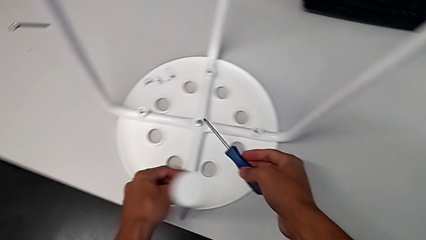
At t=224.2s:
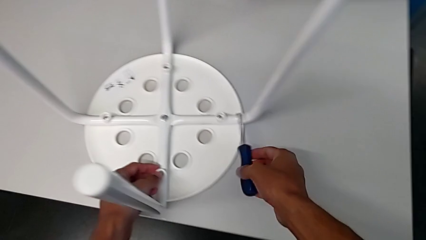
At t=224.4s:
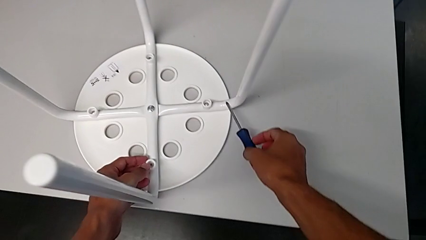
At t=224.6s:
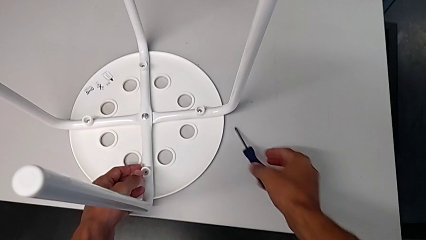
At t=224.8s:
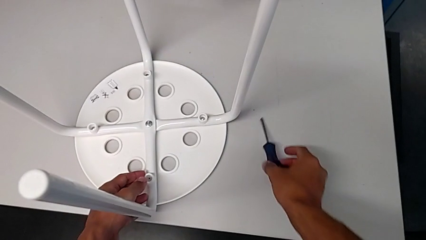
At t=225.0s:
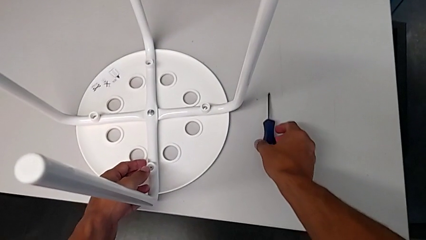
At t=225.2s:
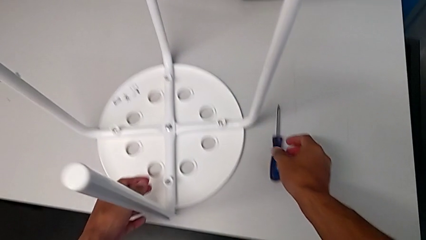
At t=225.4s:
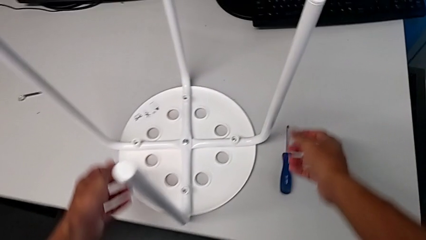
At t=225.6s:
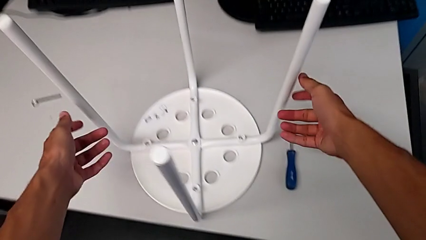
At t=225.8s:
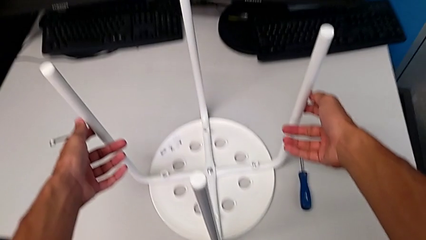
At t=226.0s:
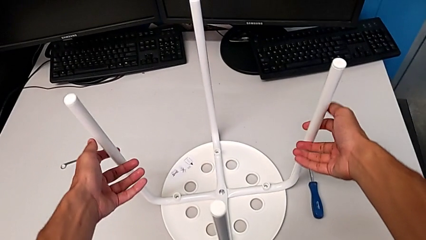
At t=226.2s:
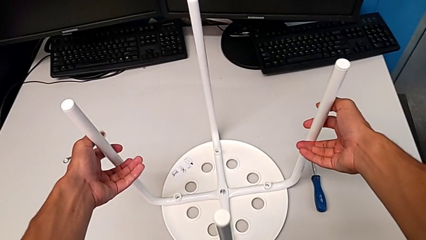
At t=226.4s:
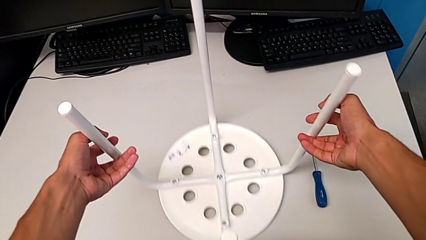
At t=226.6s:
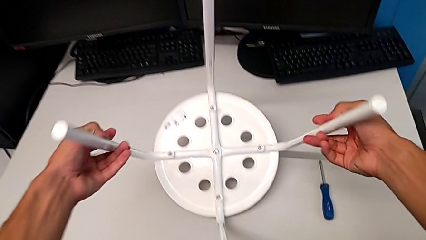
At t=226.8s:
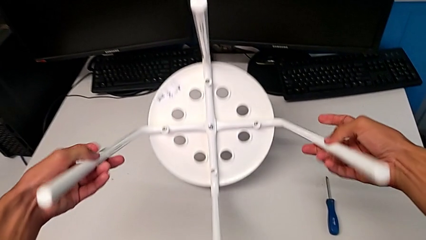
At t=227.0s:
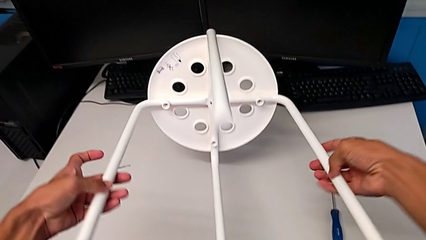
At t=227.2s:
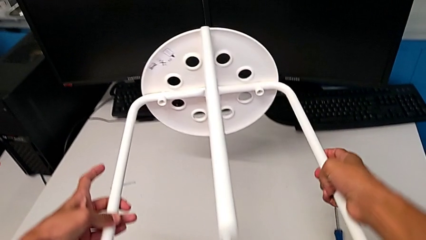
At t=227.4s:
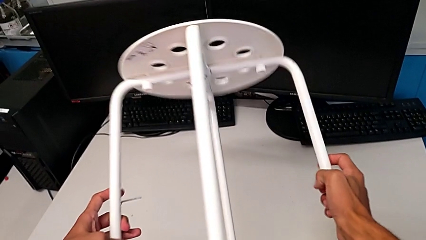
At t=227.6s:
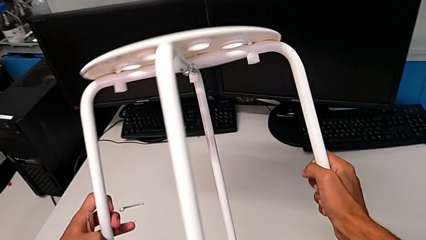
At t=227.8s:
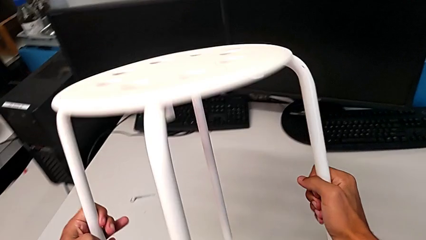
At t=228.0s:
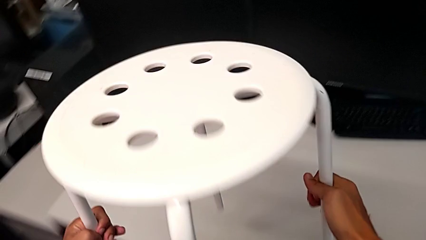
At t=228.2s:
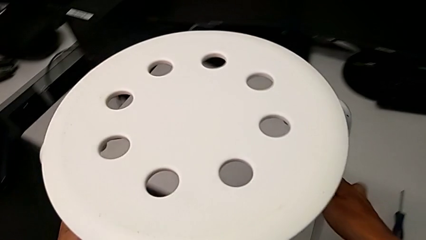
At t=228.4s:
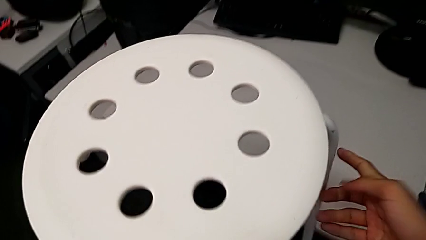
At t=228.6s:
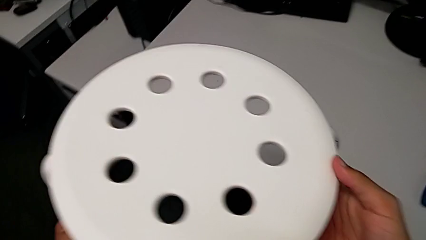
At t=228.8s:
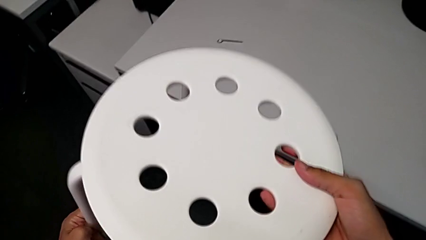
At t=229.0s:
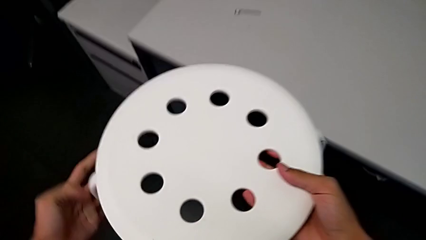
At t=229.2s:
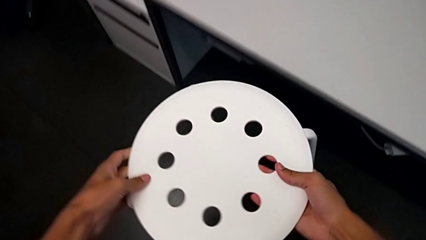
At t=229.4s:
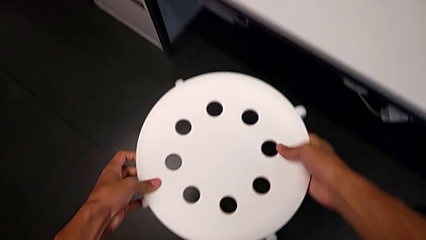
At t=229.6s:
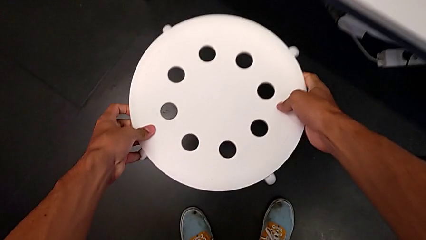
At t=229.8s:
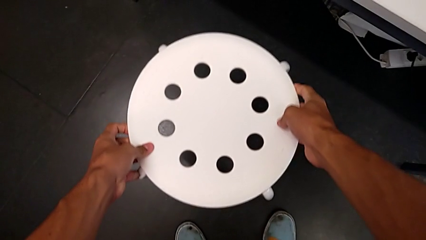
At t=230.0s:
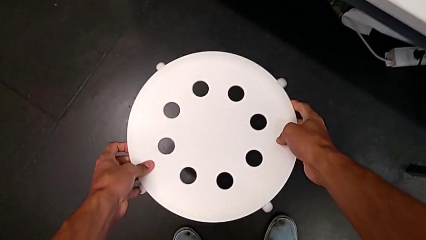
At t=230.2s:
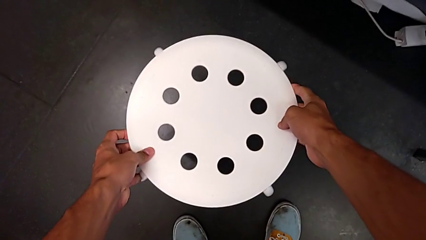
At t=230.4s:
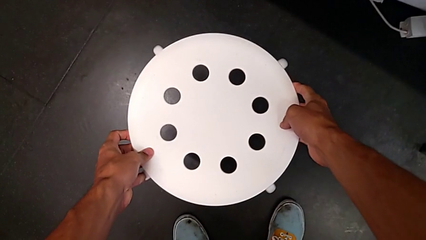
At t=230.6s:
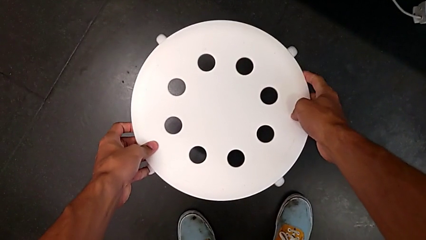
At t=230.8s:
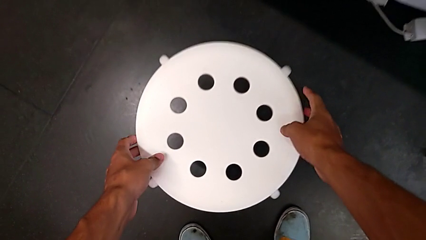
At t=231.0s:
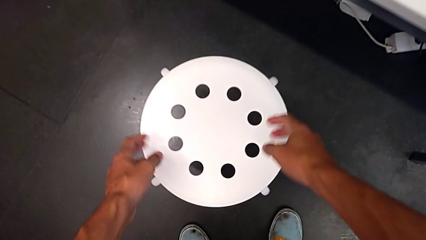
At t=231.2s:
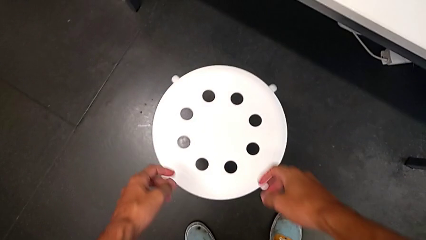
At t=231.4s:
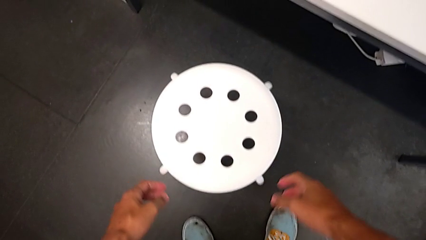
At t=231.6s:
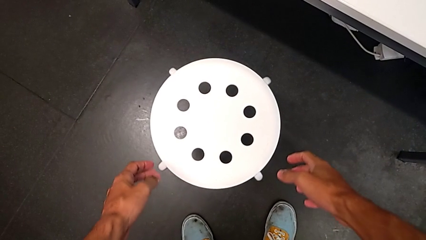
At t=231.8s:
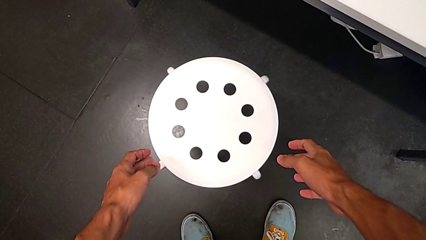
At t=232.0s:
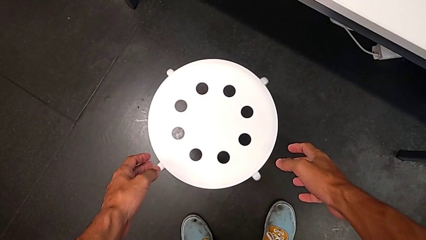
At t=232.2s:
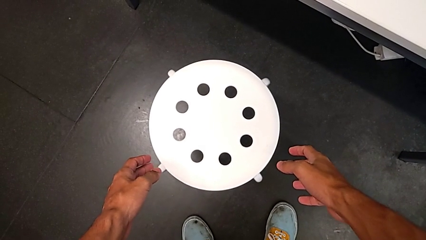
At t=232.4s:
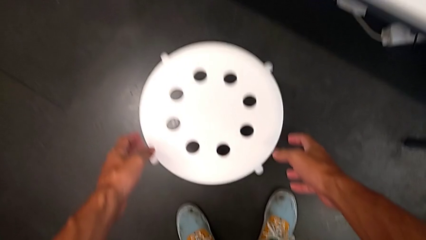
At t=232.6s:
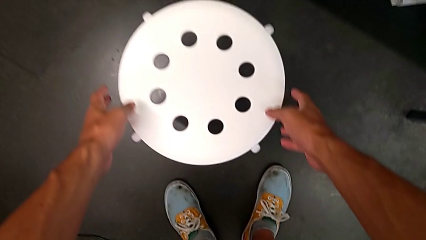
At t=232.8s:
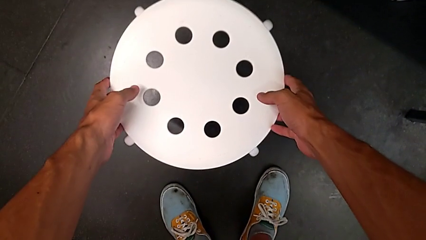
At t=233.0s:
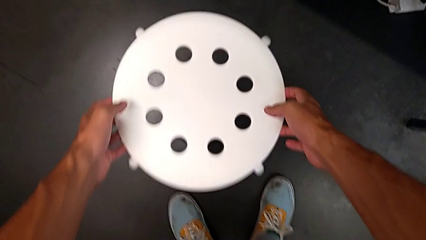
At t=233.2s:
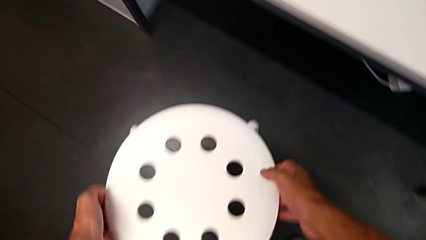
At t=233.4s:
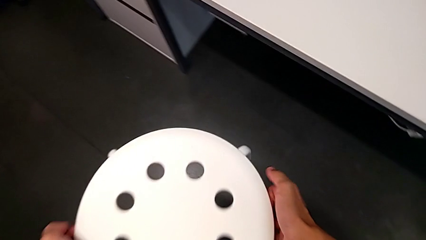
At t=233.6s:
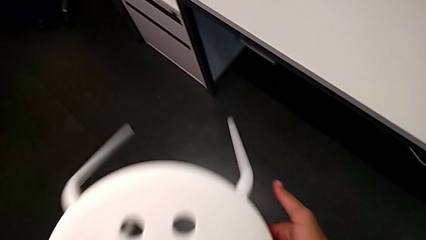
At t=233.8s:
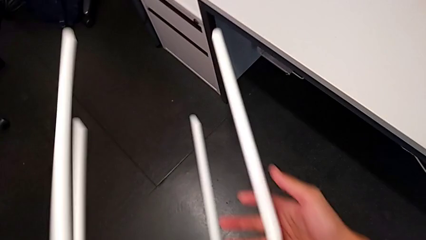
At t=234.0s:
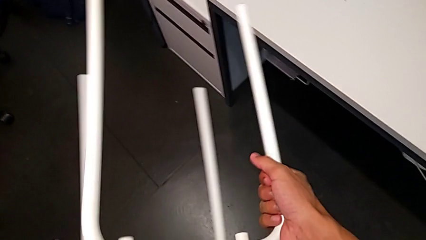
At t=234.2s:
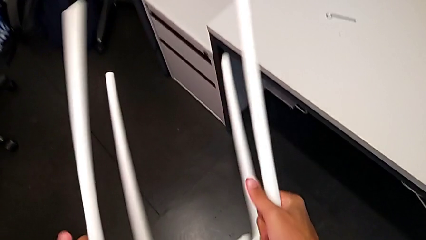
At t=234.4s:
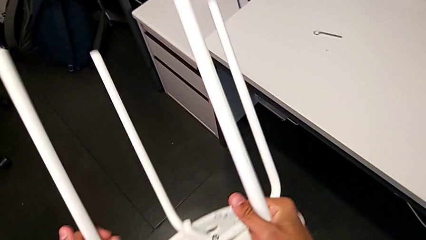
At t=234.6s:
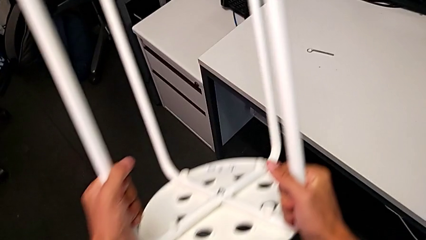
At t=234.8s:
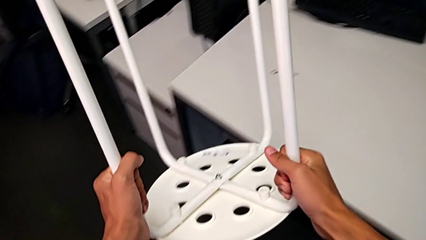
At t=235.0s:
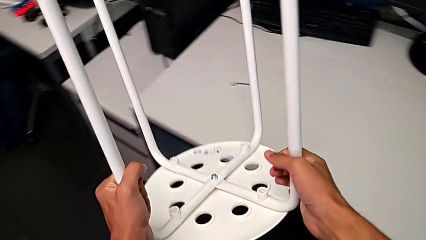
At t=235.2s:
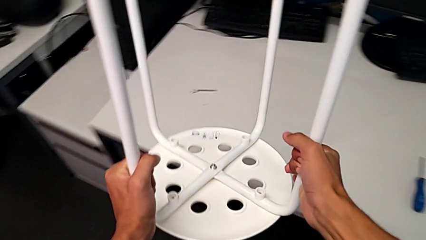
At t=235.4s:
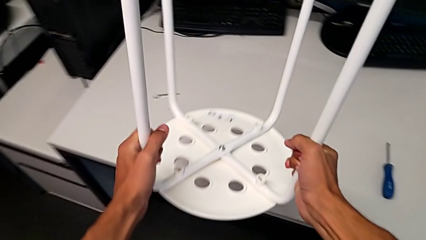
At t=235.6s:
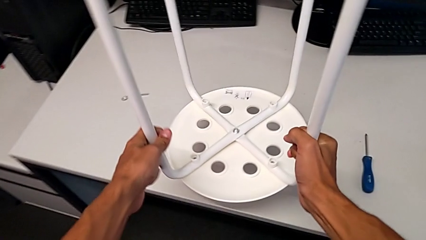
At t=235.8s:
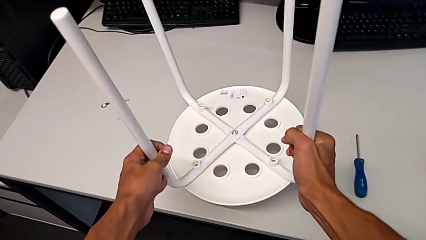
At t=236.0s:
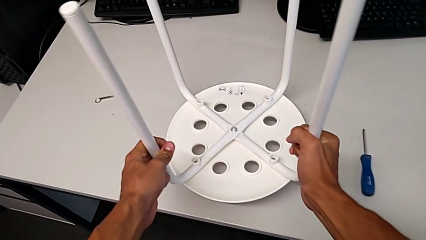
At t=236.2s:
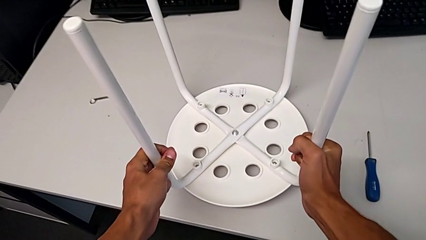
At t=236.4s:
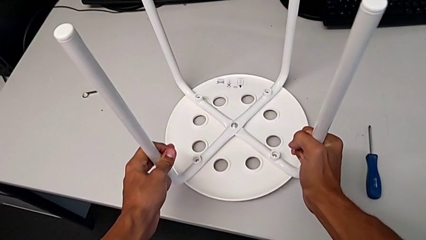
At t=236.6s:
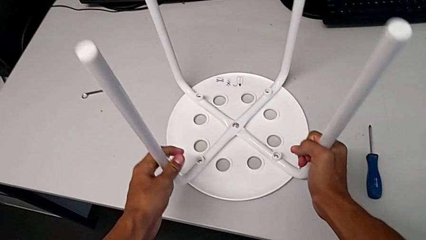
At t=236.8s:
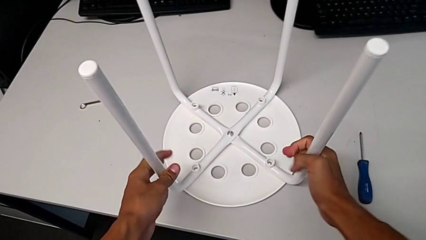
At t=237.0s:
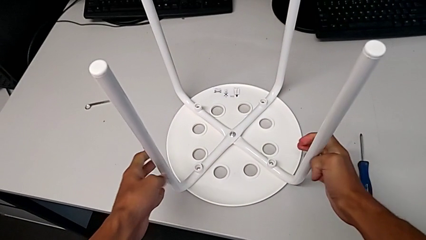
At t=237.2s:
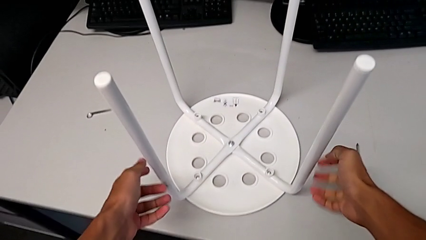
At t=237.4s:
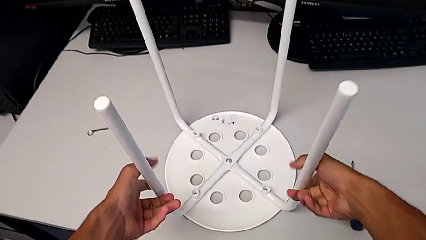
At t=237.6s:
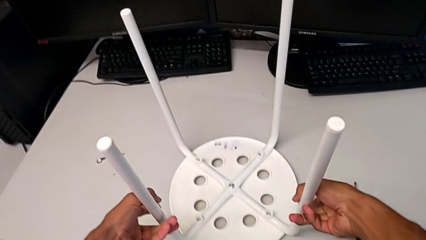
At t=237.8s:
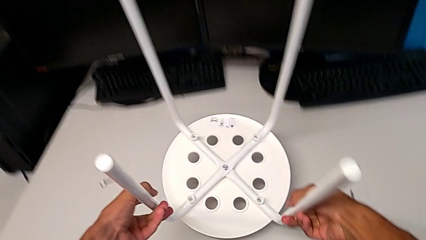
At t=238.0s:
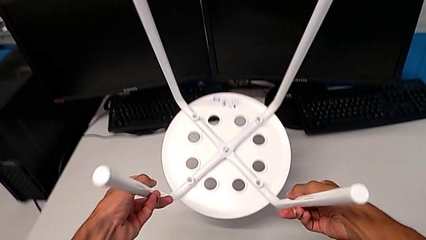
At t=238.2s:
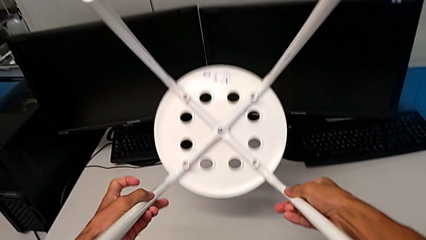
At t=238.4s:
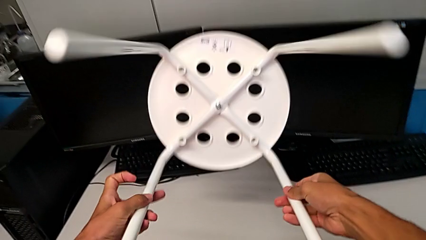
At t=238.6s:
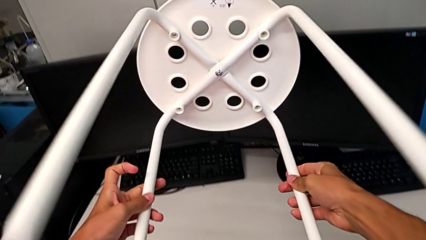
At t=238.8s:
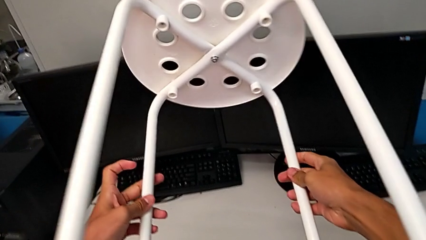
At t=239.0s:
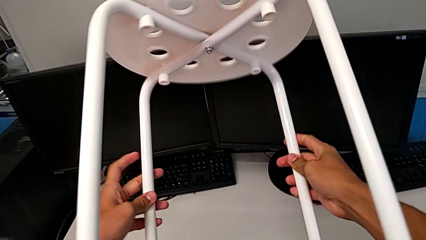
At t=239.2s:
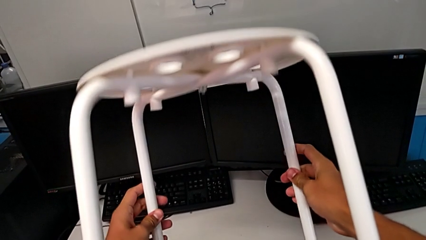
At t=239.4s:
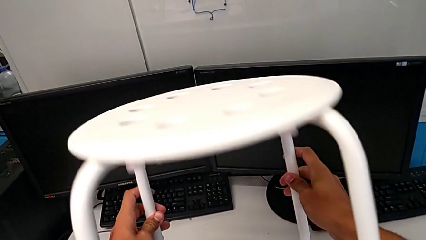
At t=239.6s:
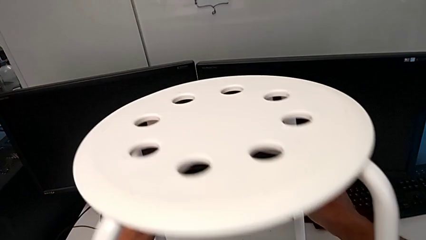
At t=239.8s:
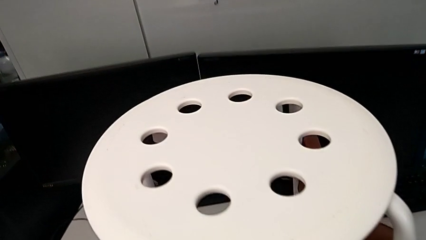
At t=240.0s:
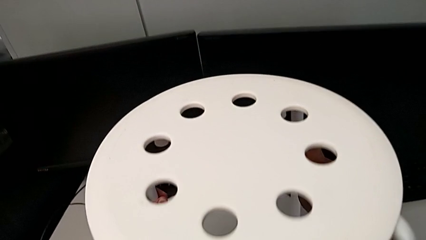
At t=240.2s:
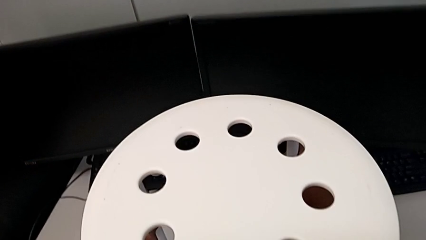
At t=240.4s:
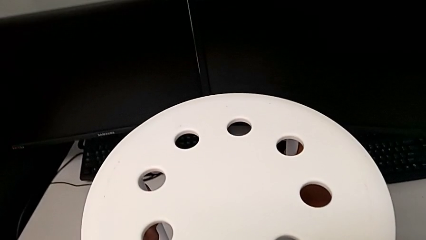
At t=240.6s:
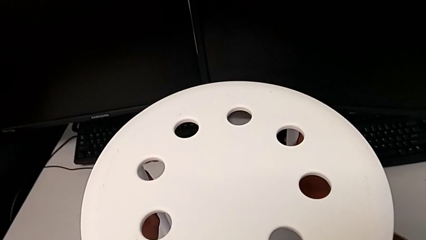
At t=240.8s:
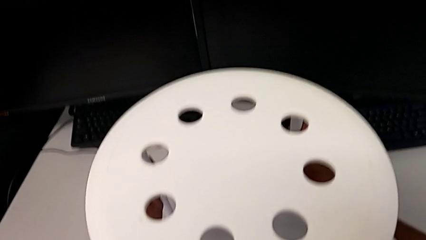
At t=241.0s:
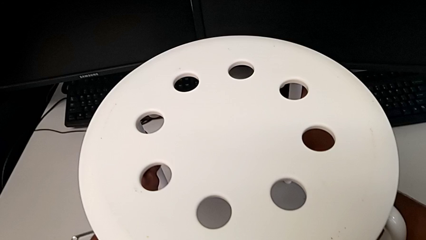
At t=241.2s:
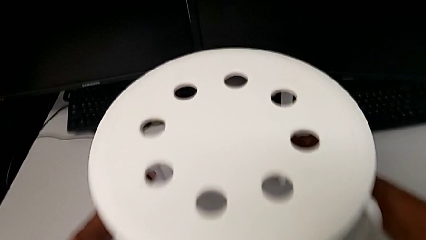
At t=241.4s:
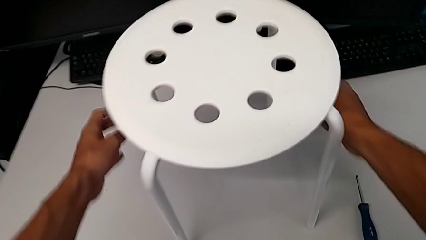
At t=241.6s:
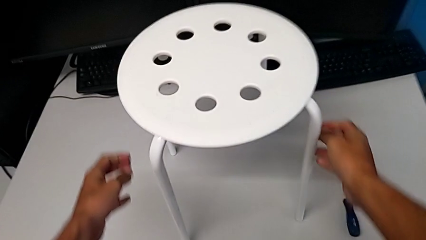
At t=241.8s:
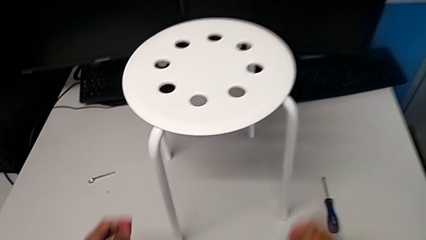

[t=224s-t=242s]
The camera wearer is assembling the seat. They place the screwdriver, rotate the stool, wrongly place the stool, grab it, rotate the stool, place the stool, rotate the stool and place the stool.
